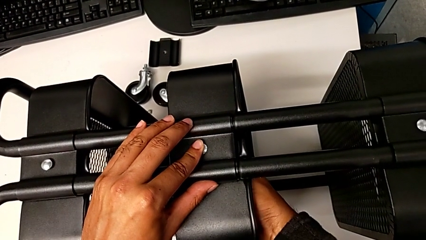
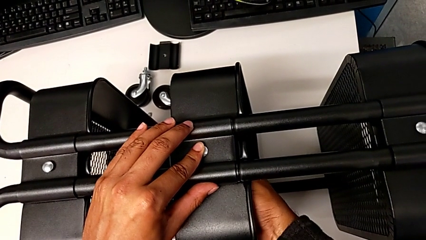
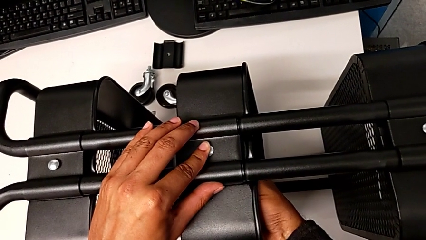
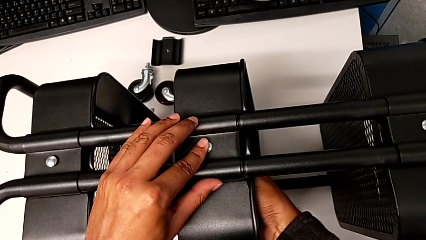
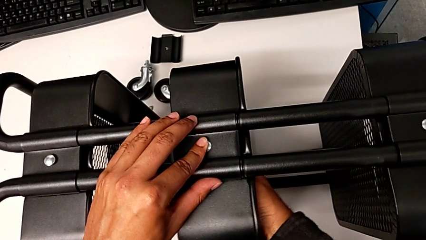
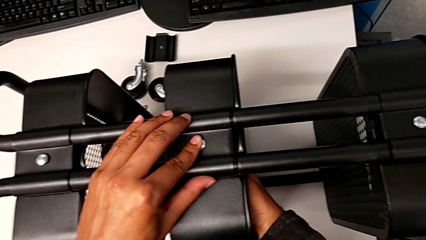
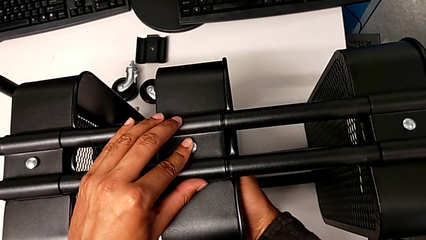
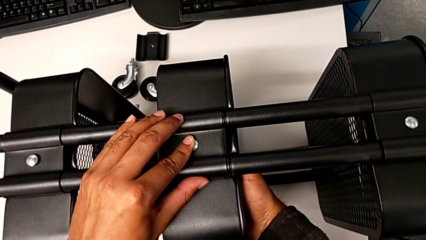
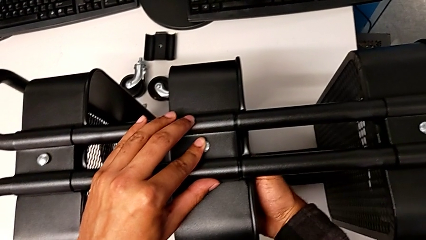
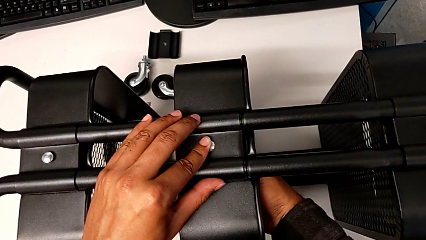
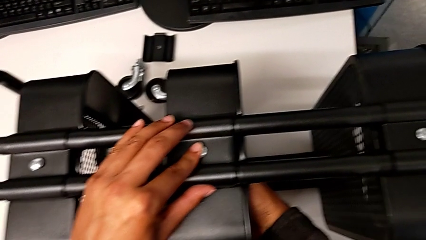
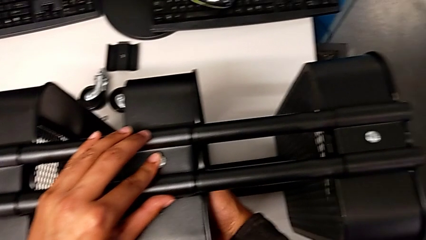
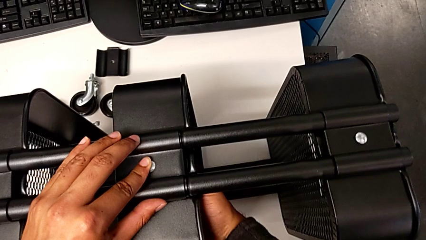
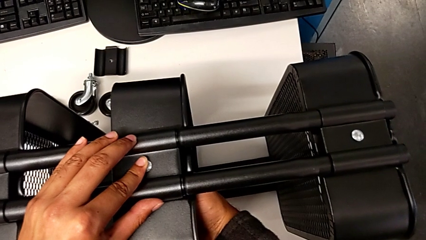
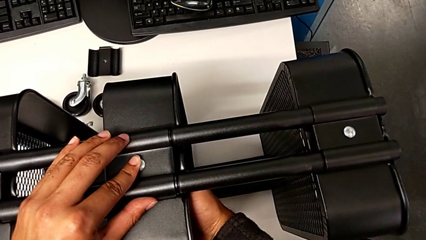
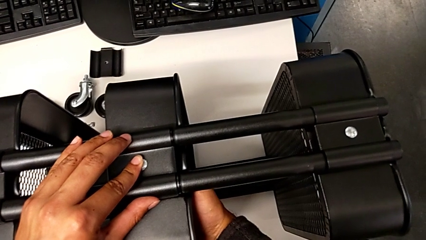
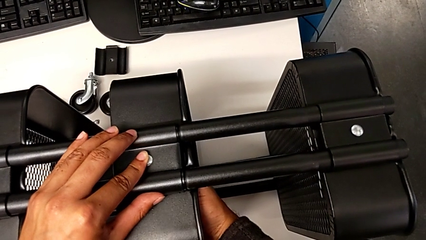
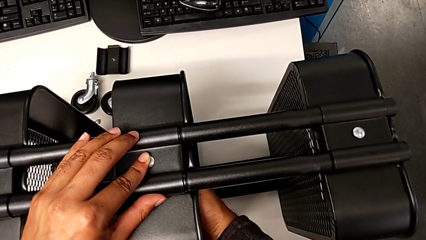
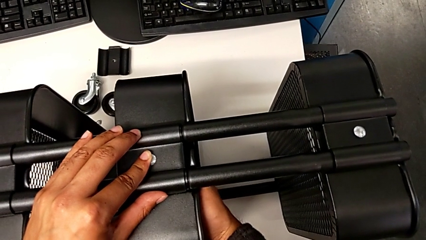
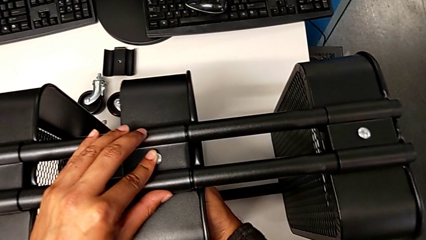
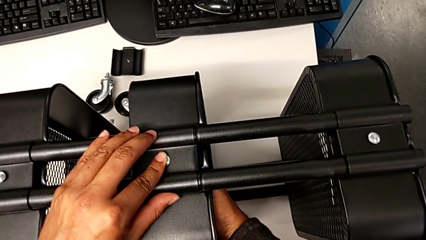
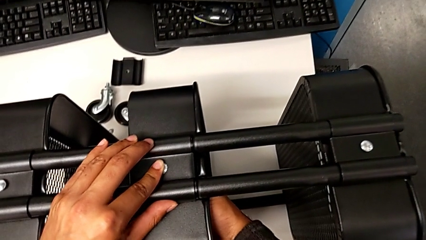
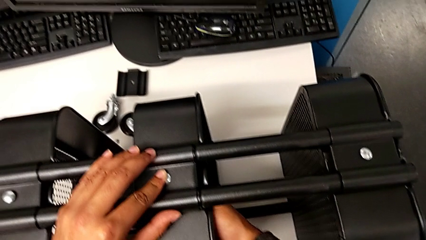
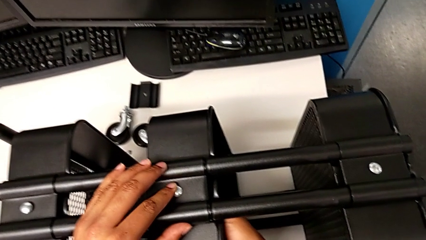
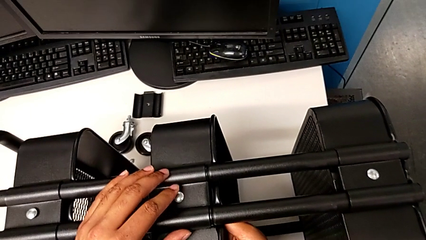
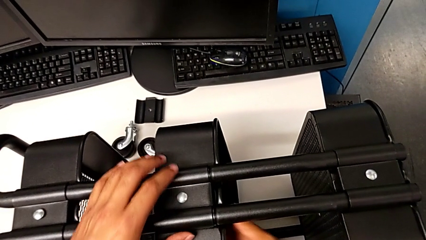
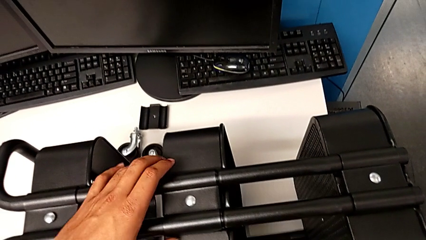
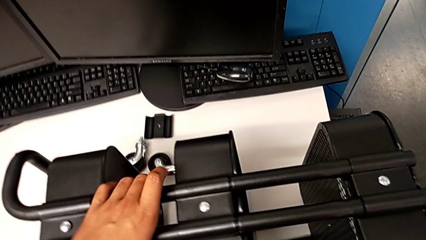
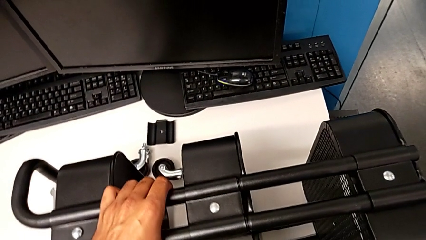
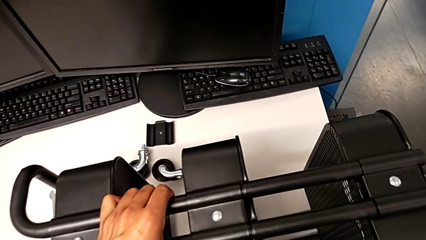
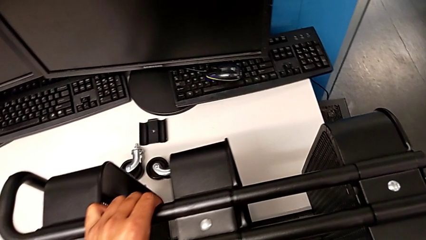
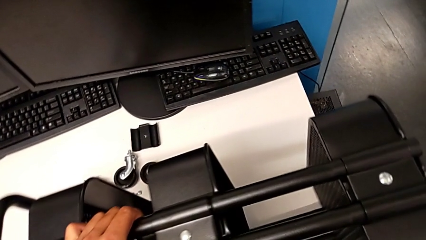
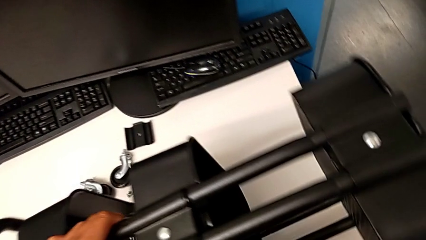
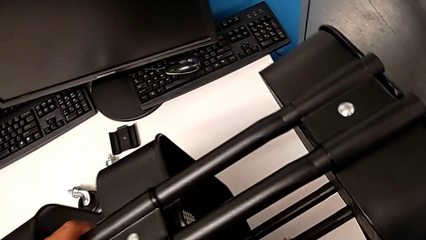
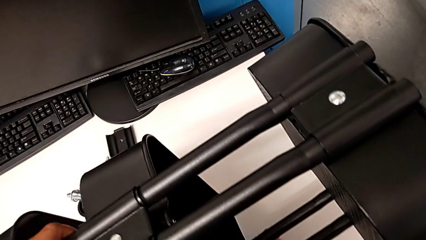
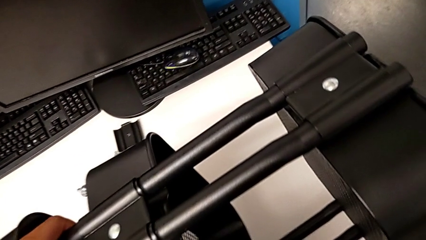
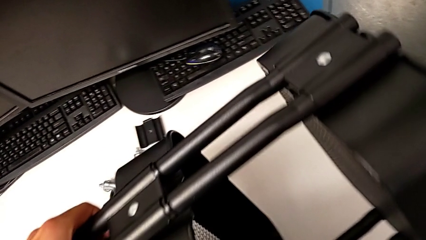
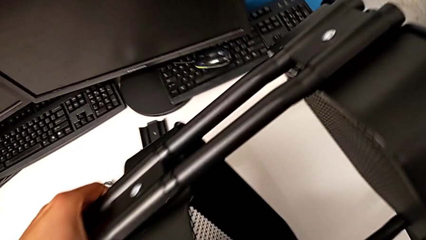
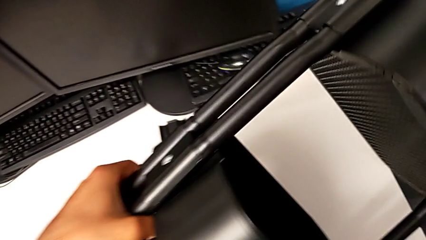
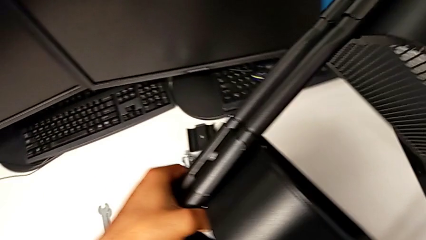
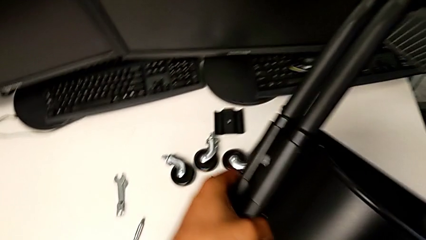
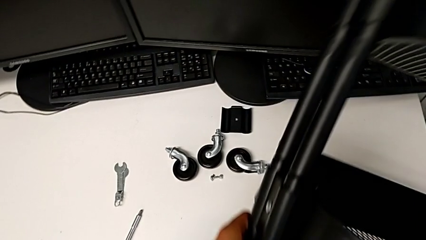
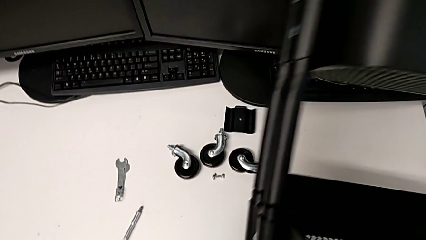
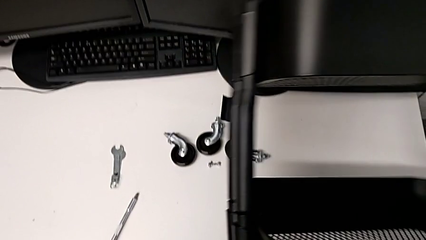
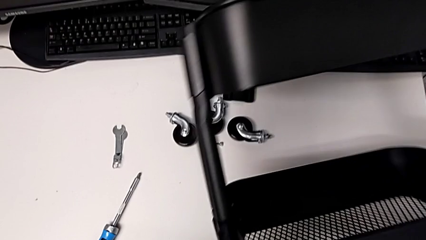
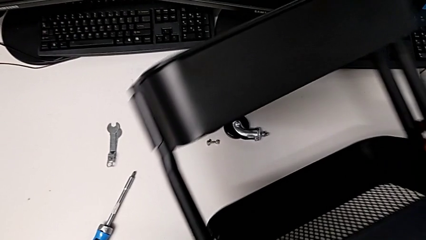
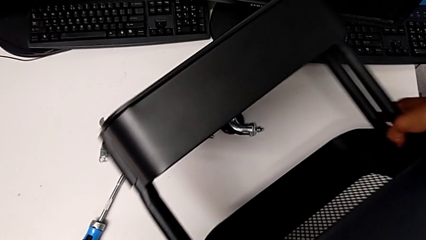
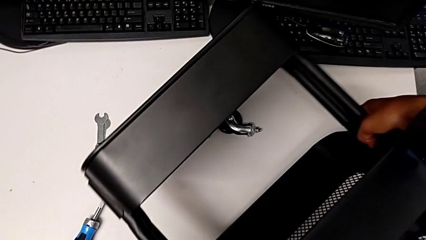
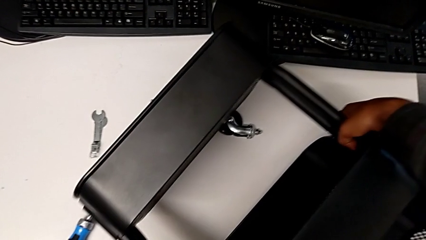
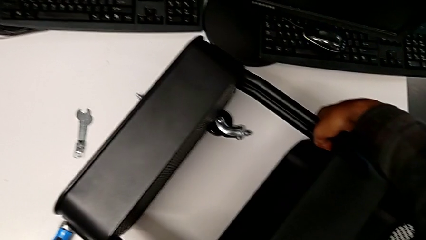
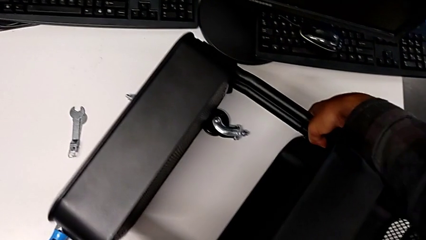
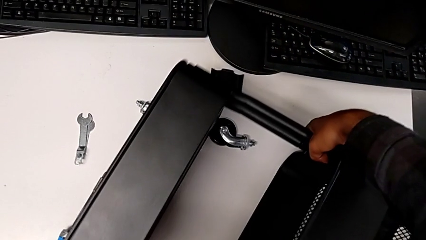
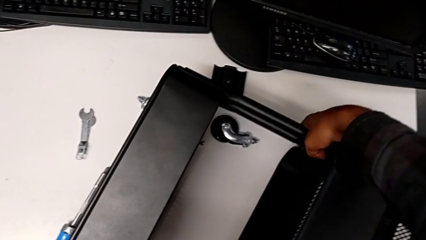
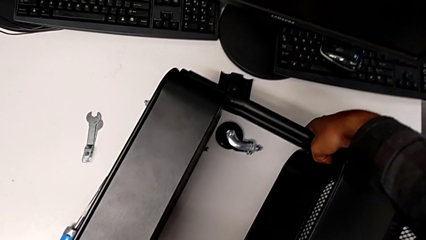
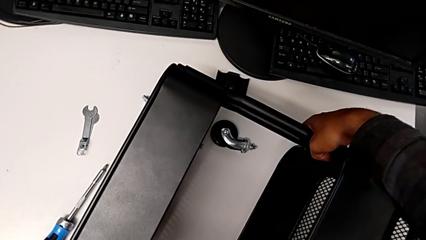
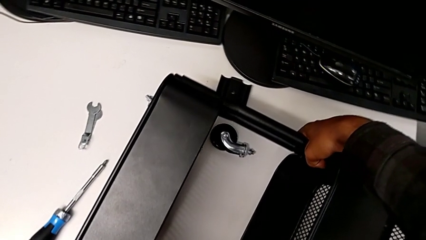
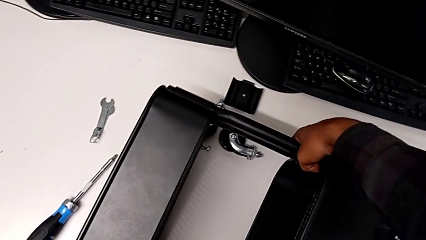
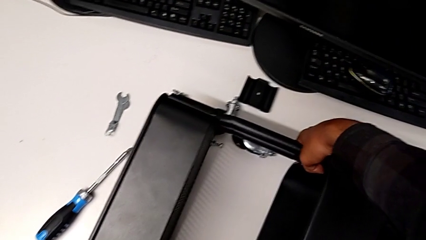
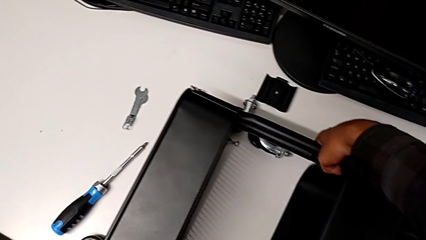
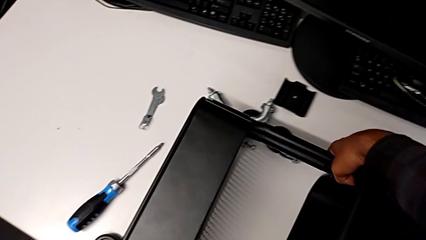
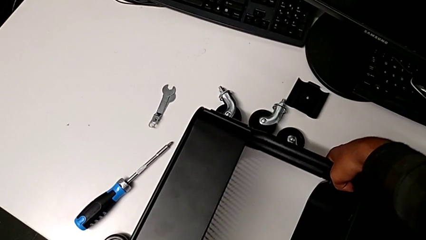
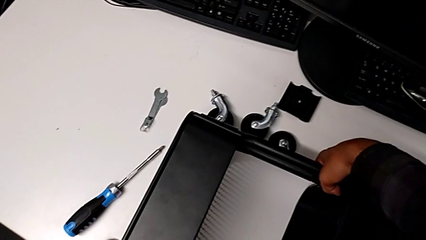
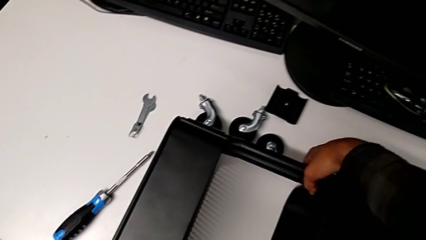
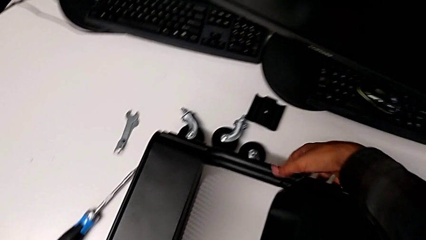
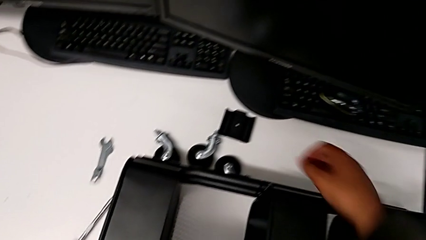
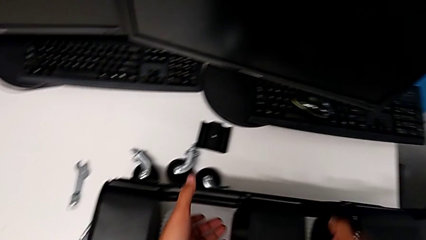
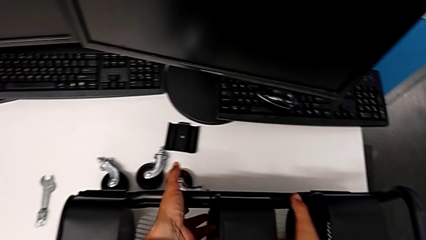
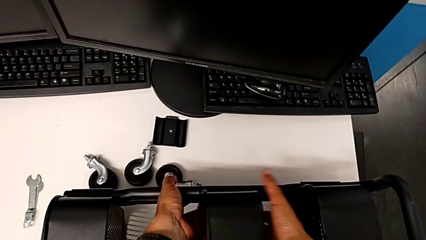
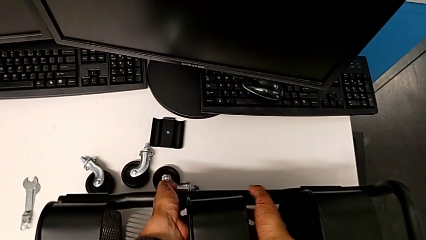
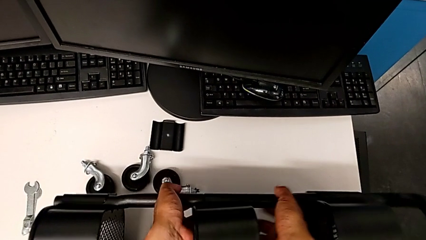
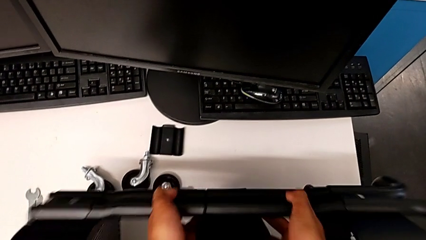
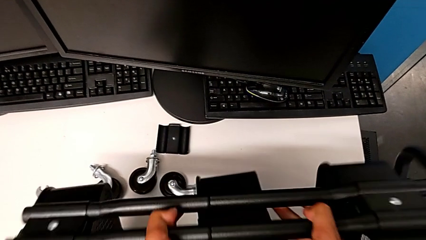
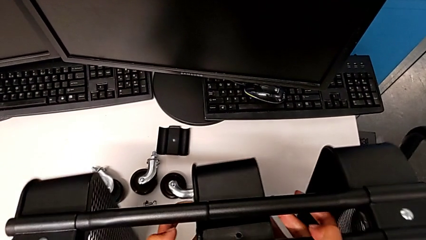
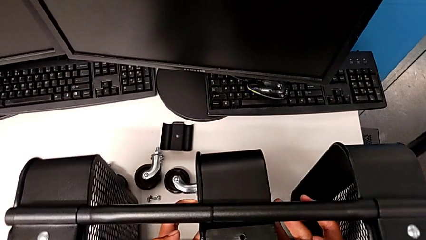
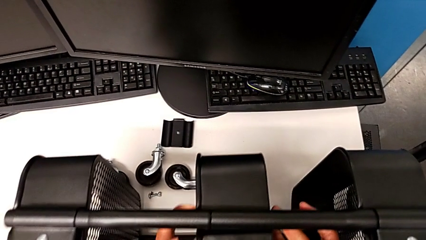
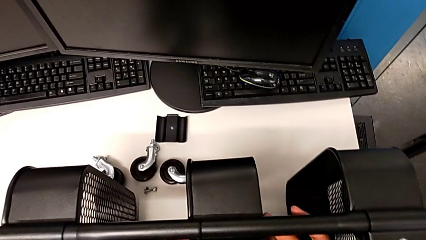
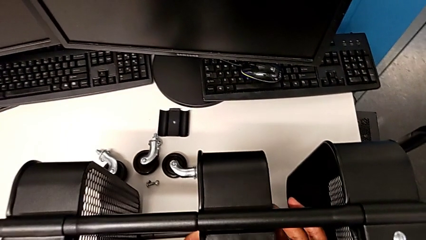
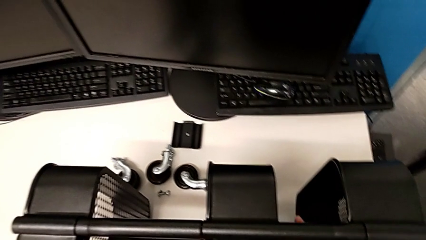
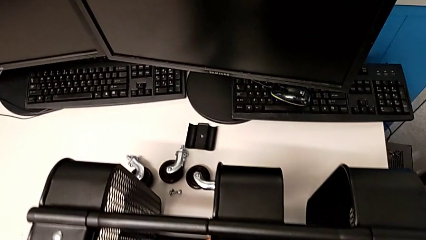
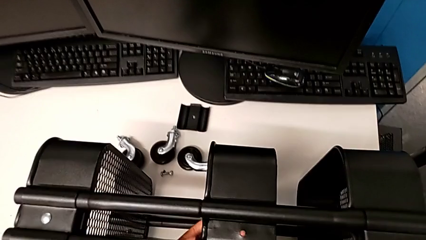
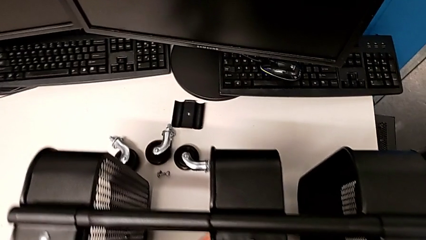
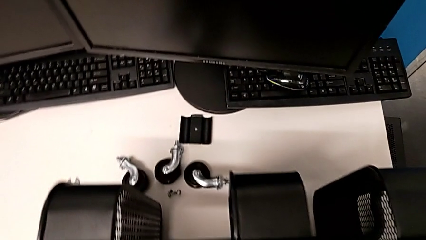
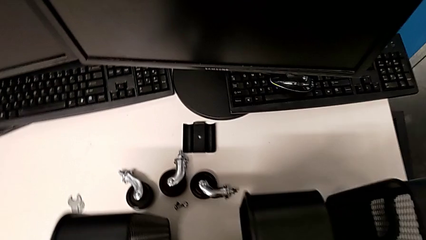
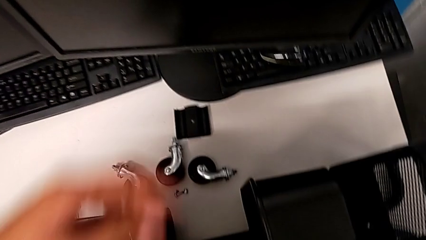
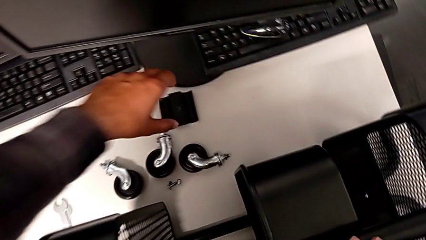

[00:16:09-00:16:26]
The camera wearer is assembling the second tray. They keep screwing the fifth bracket and rotate the utility cart.
